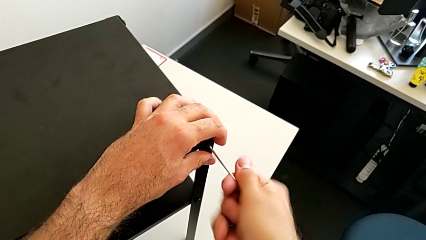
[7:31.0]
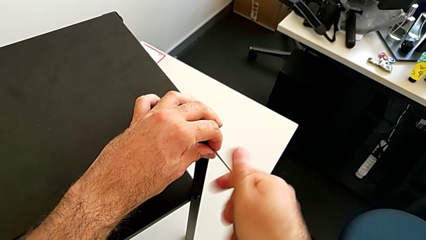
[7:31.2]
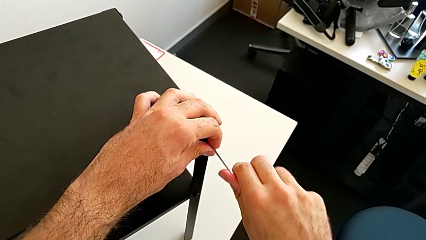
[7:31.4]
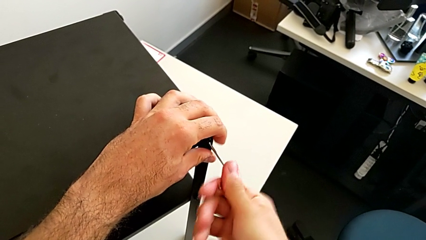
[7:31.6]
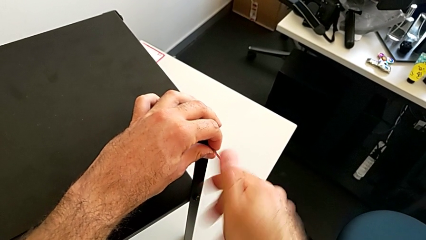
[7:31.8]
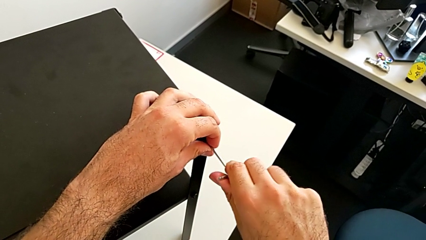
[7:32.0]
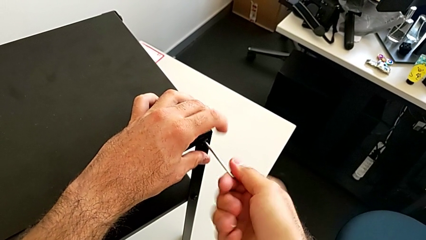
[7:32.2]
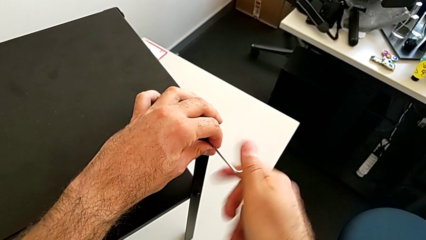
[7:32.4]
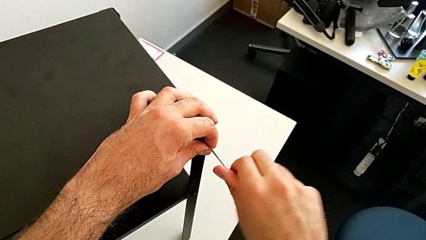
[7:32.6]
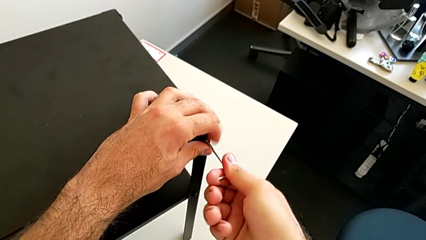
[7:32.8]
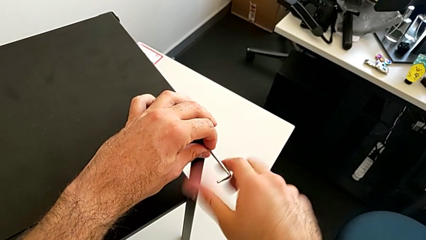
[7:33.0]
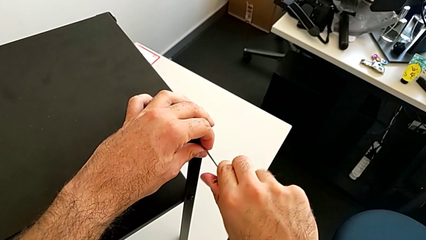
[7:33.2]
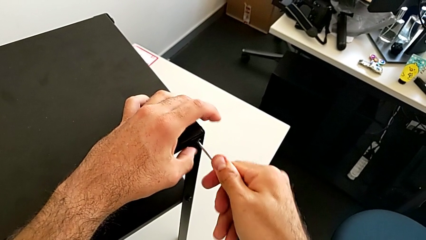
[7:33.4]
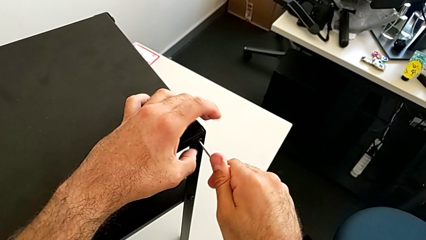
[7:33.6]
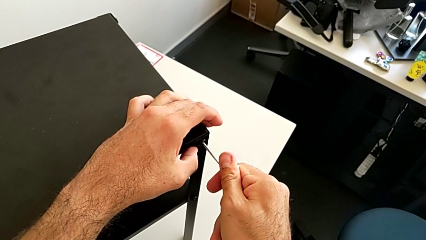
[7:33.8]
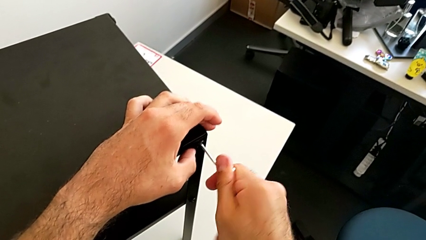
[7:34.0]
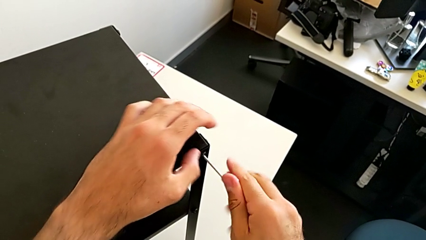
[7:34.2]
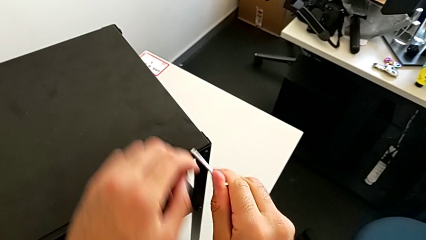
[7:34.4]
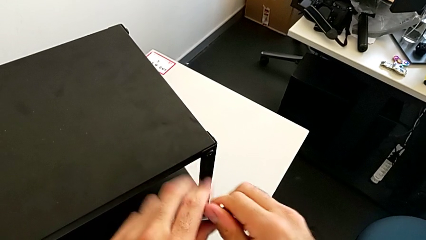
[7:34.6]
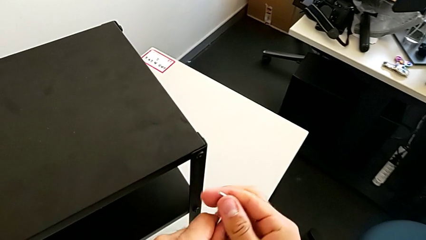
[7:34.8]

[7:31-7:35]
The camera wearer is placing the top tray. They screw the hex socket head and withdraw the Allen wrench.

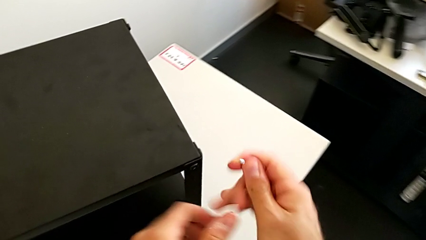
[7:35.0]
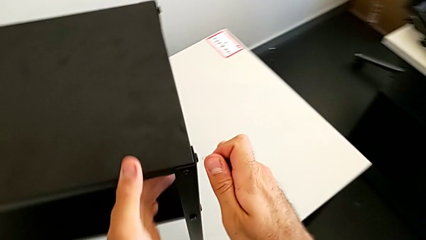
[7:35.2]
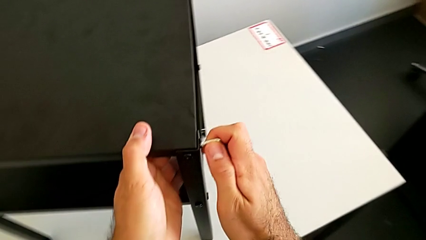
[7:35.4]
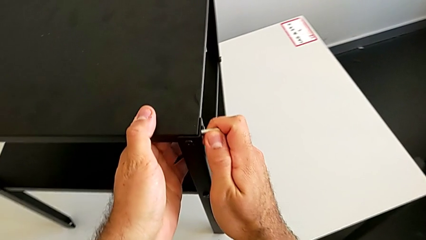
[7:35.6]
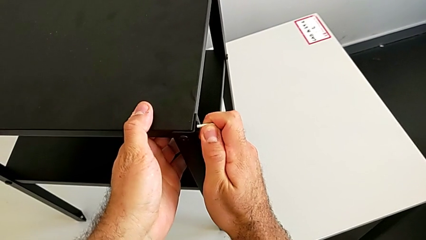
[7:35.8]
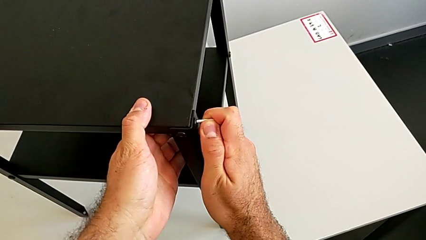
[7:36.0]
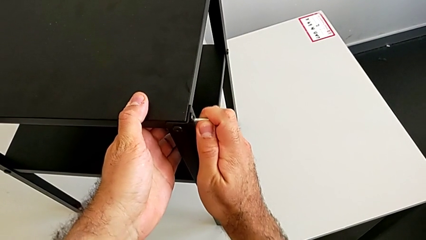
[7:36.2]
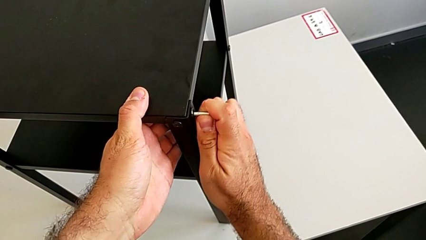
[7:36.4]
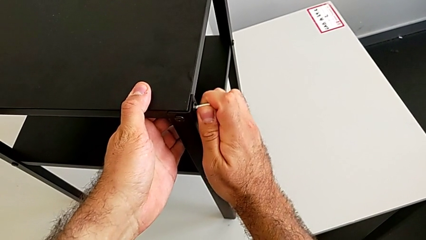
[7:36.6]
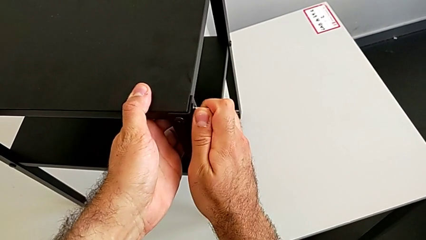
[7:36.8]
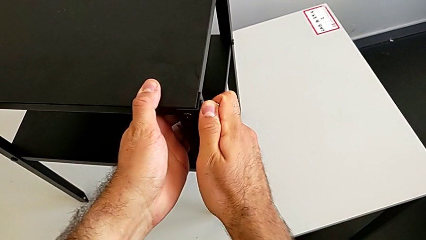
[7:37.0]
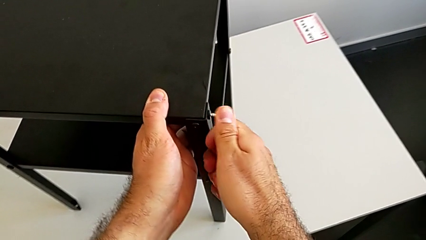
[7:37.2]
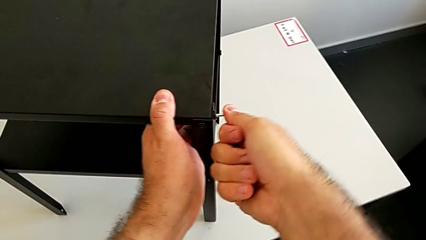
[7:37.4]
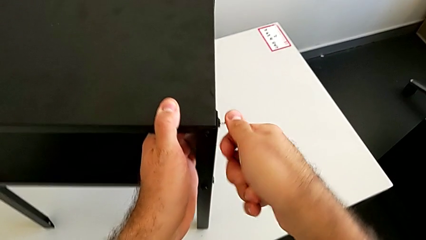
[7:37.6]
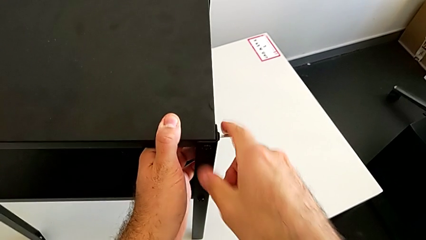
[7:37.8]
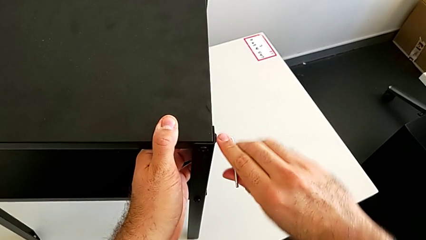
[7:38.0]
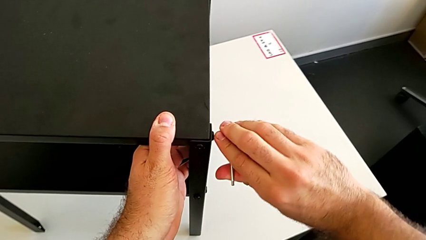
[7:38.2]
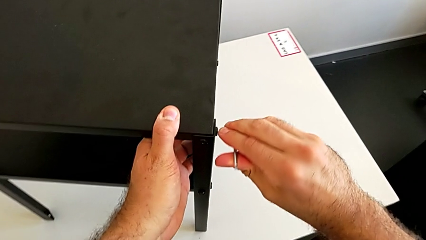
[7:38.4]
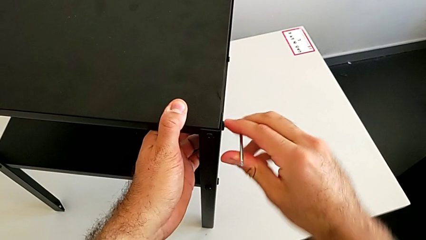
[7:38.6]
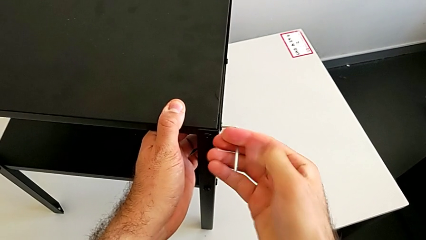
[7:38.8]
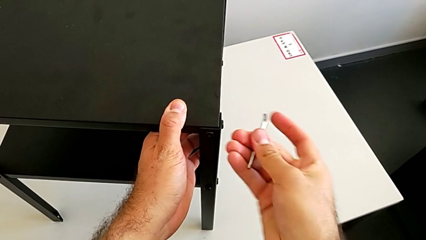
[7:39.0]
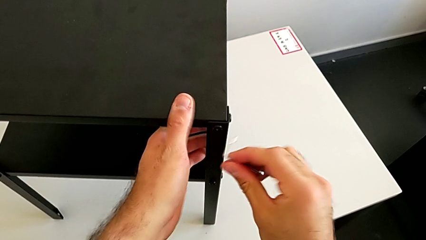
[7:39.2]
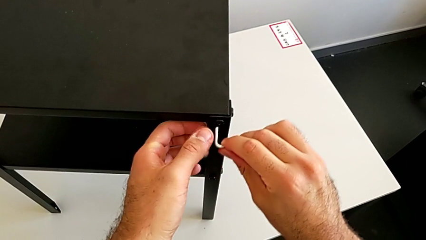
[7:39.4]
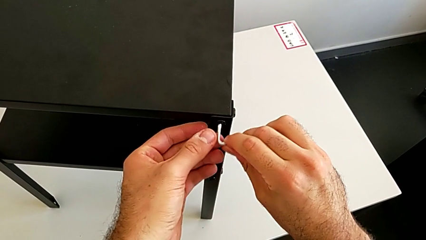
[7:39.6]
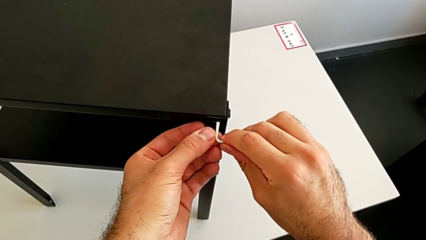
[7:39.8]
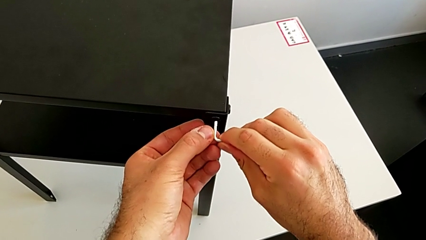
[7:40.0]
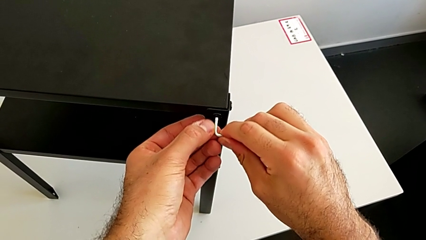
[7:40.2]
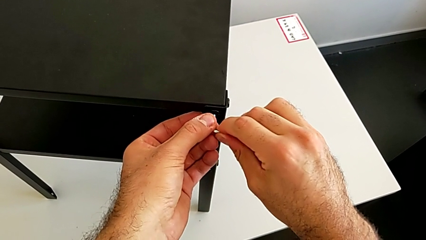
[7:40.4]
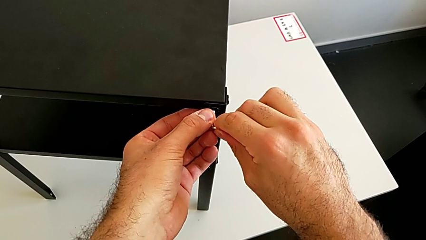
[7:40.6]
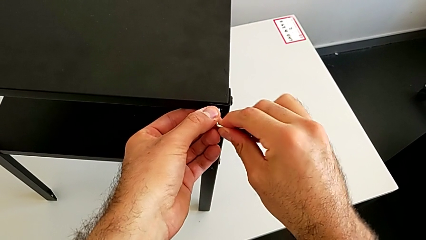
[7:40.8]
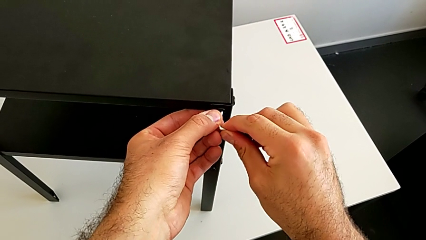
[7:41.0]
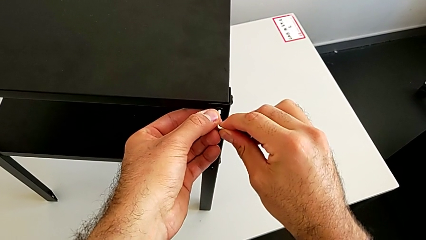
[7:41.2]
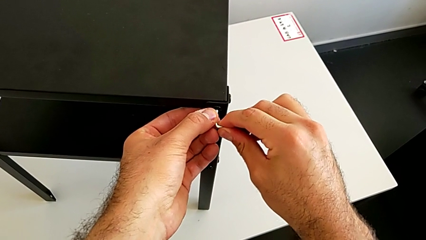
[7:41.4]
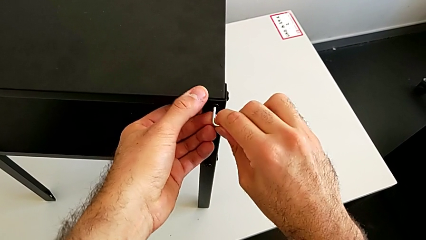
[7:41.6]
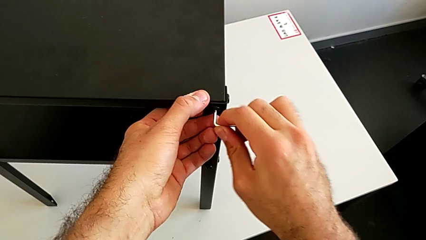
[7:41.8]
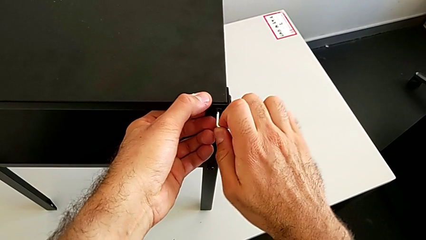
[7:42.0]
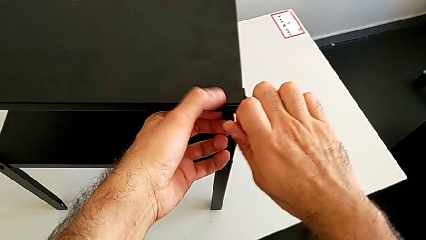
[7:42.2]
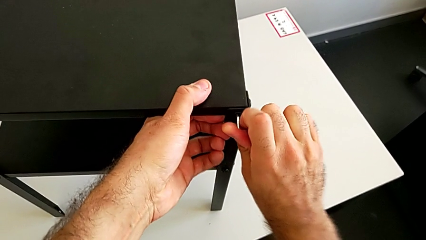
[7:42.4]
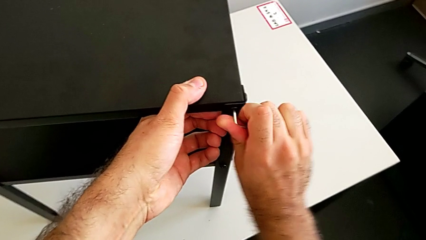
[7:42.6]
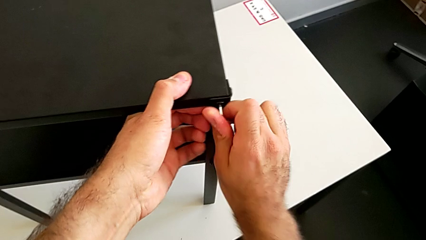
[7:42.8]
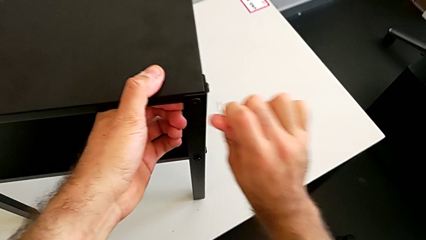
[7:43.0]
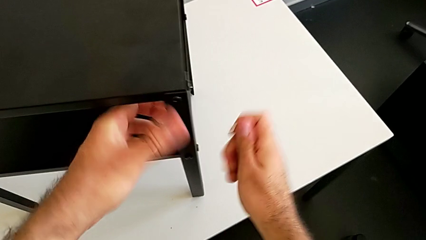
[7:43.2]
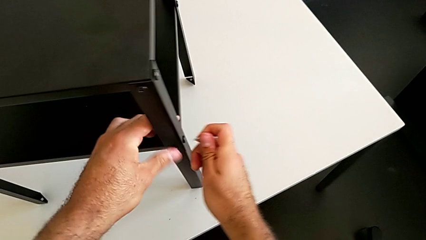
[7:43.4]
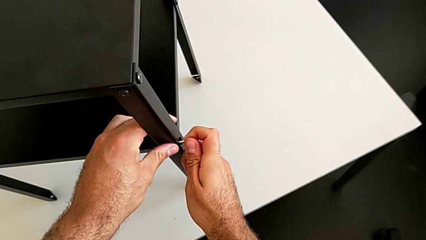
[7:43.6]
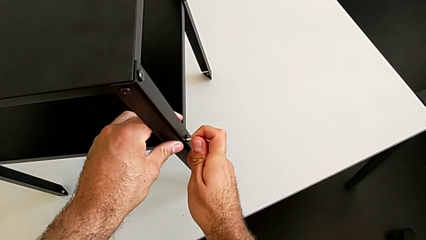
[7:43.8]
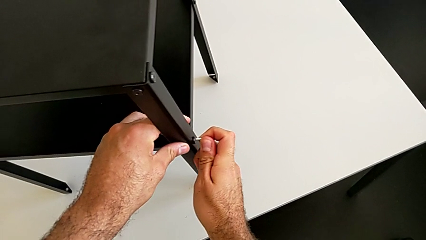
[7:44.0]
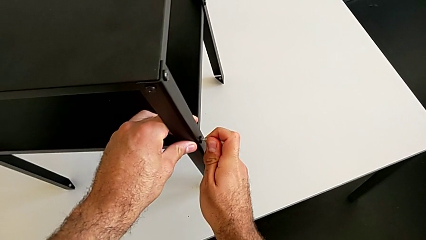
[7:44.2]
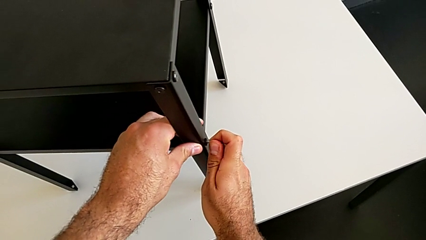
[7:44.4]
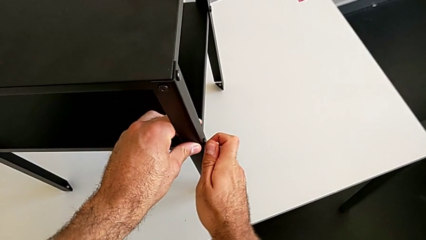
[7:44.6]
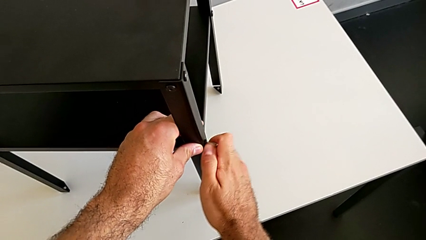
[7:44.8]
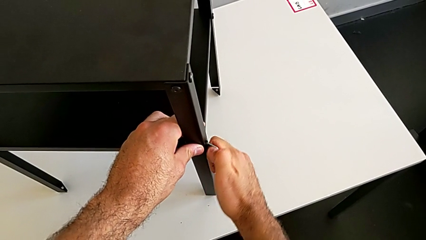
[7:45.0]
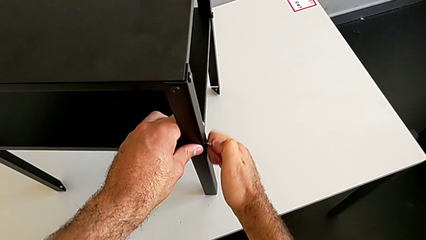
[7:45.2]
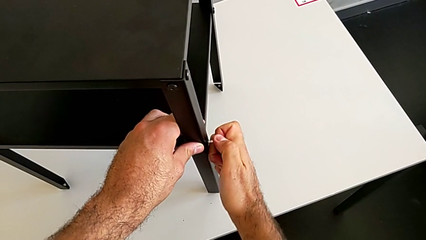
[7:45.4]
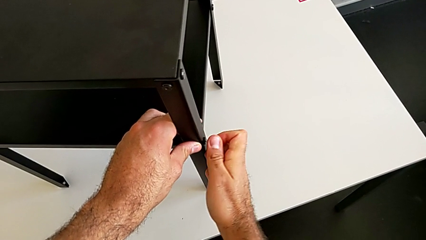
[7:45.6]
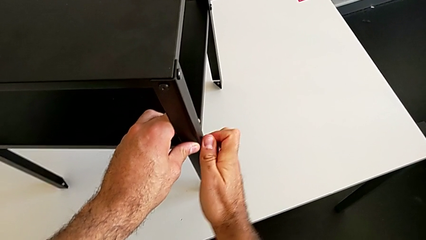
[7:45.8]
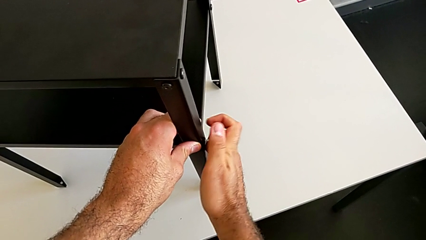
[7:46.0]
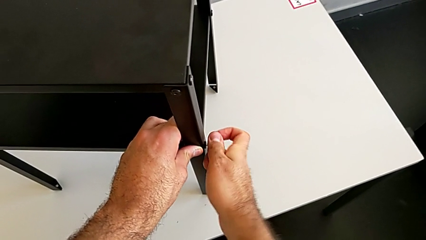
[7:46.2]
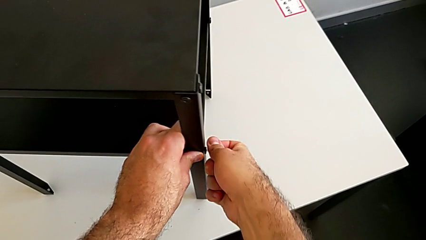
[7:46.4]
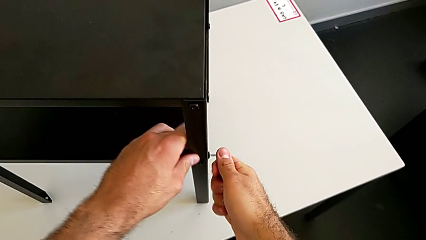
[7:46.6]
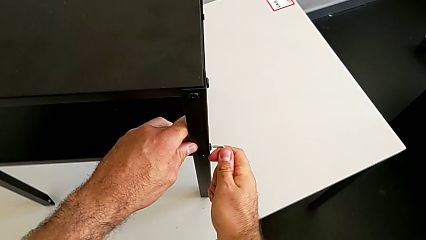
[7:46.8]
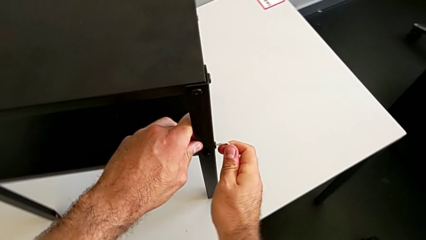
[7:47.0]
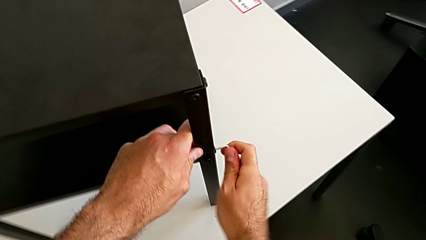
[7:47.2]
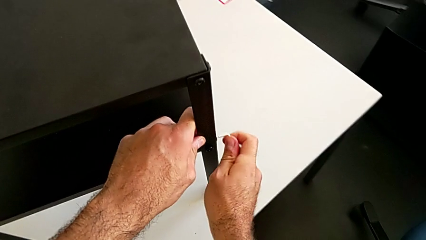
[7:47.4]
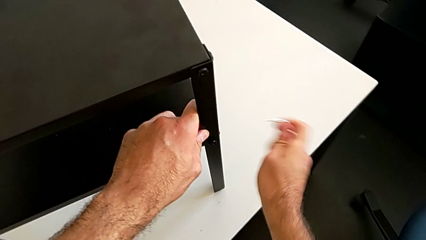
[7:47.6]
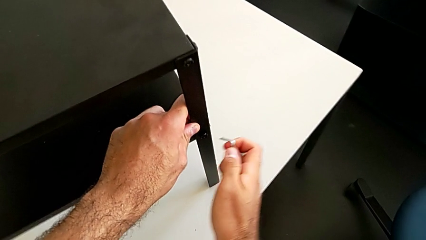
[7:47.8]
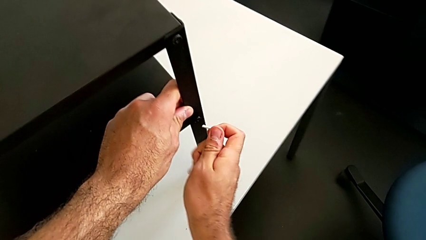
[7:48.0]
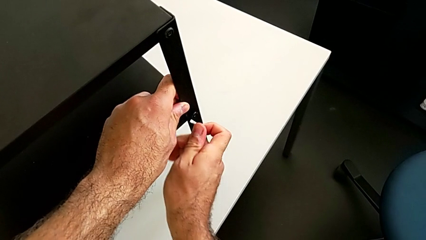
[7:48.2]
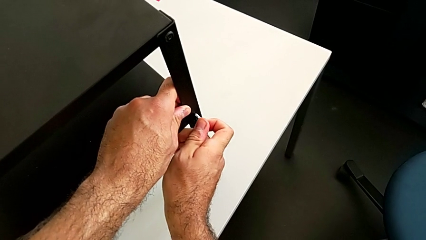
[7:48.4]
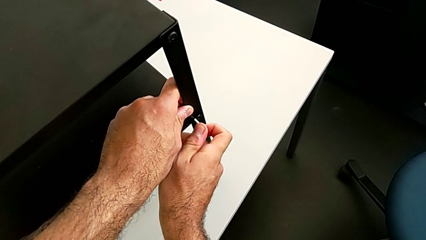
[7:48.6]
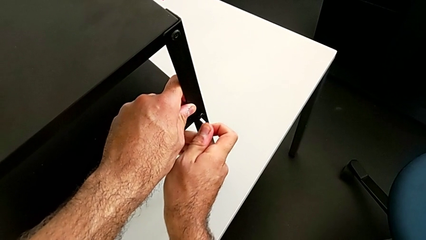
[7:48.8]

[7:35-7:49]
The camera wearer is tightening all the hex socket heads on the nightstand. They insert the Allen wrench, screw the first hex socket head, withdraw the Allen wrench, insert it, screw the hex socket head, withdraw the Allen wrench, insert it, screw the hex socket head, withdraw the Allen wrench and insert it.
